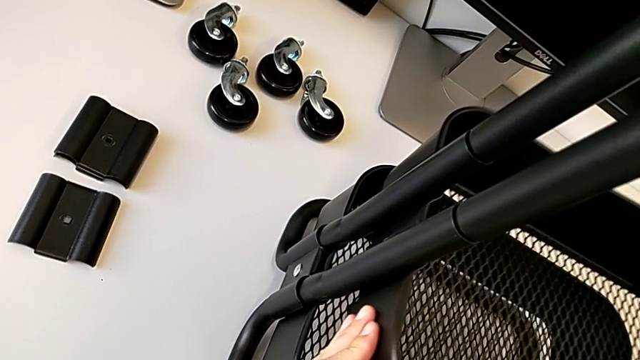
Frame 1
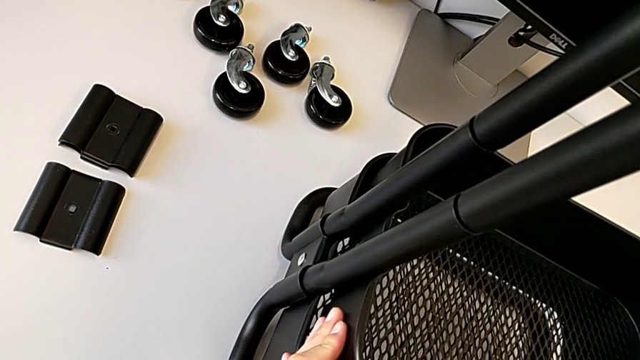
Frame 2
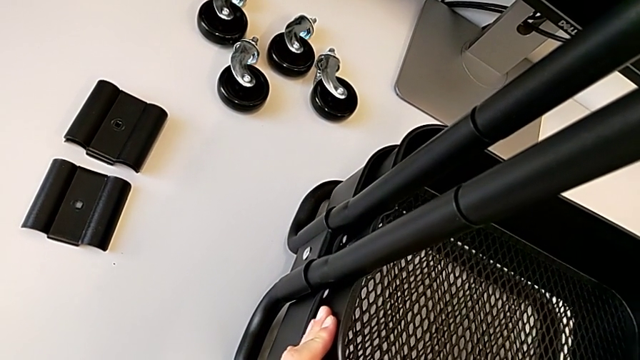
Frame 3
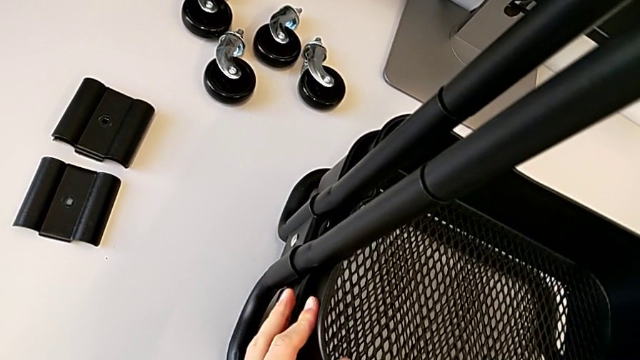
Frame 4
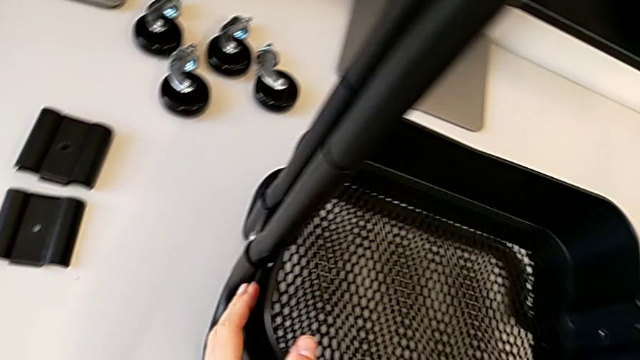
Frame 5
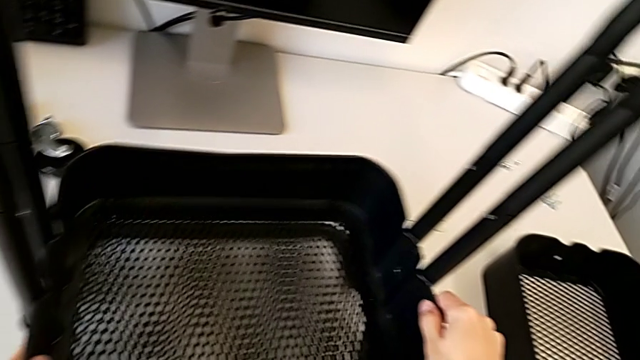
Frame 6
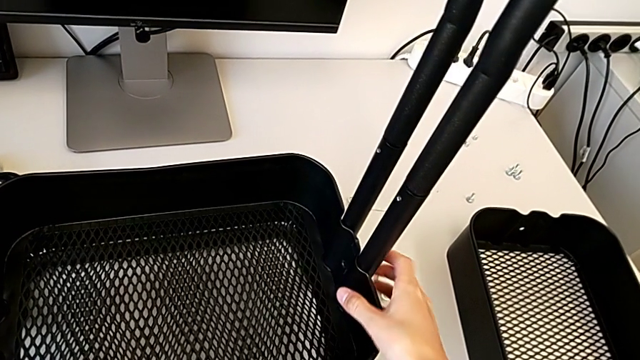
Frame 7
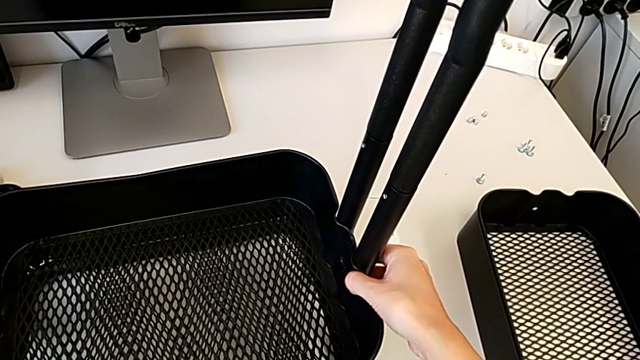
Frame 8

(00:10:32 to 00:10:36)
The camera wearer is placing the middle tray on top of the bottom tray. They keep aligning the middle grid tray.

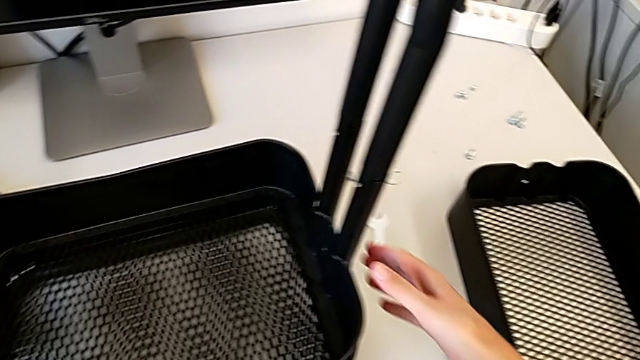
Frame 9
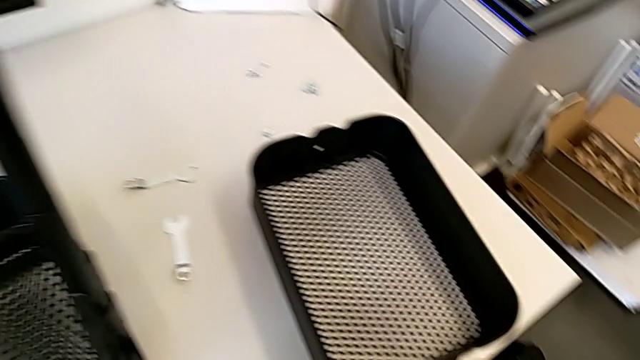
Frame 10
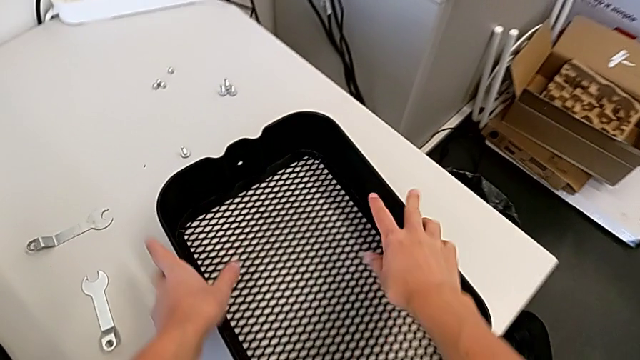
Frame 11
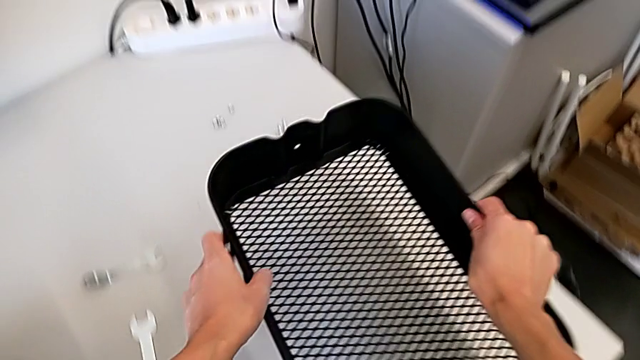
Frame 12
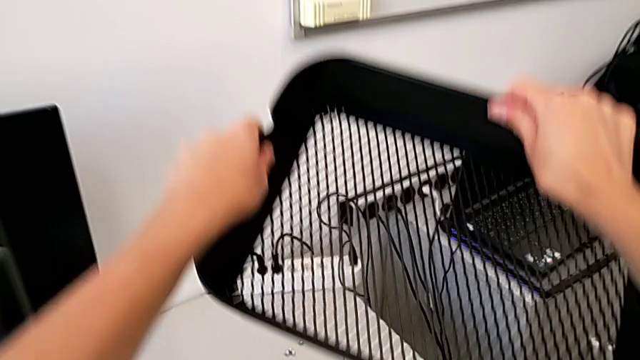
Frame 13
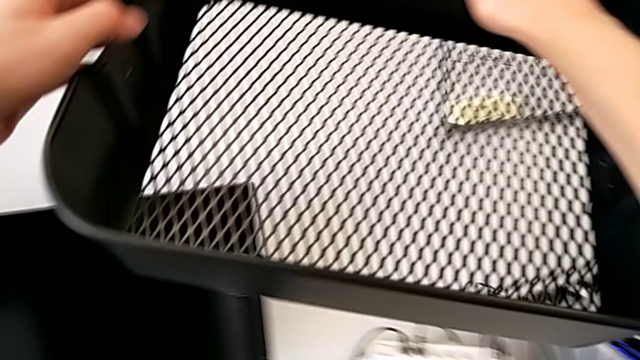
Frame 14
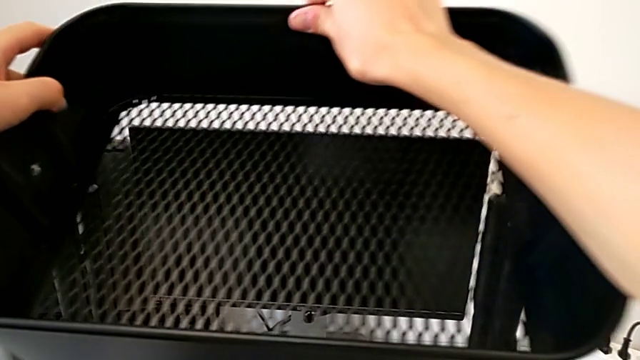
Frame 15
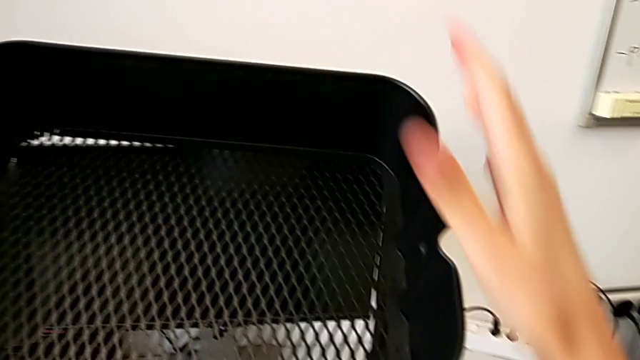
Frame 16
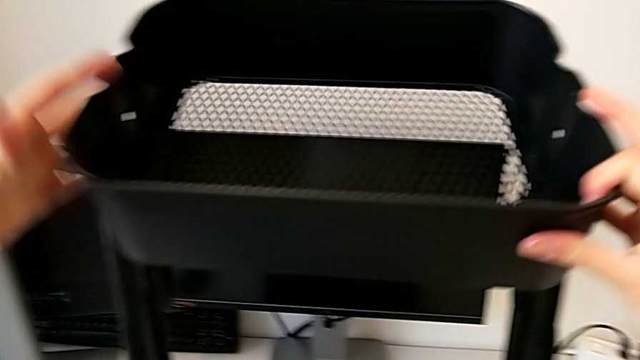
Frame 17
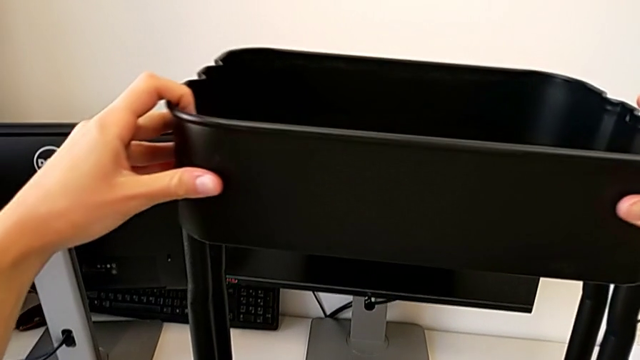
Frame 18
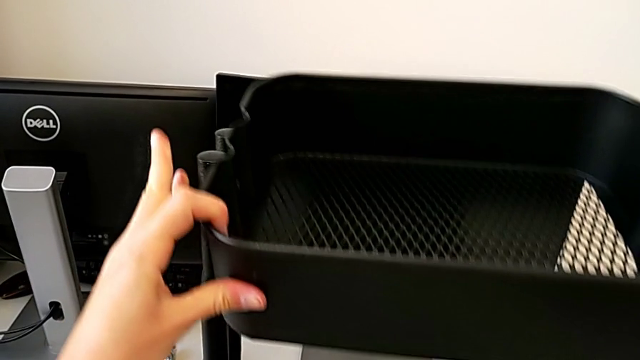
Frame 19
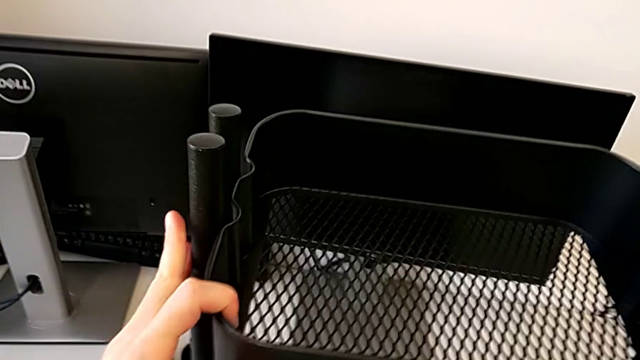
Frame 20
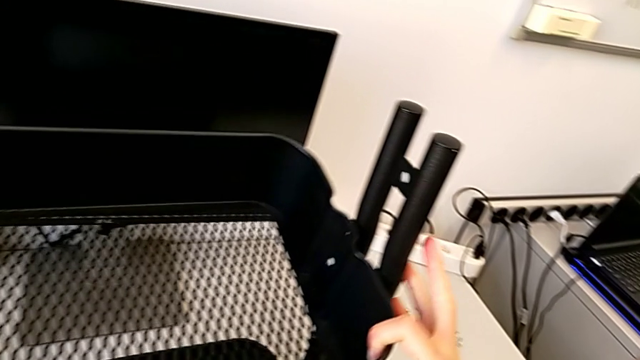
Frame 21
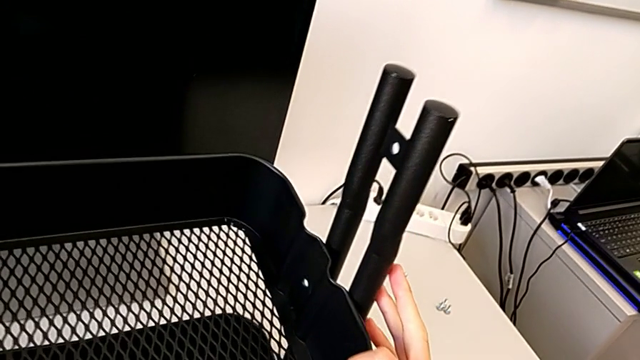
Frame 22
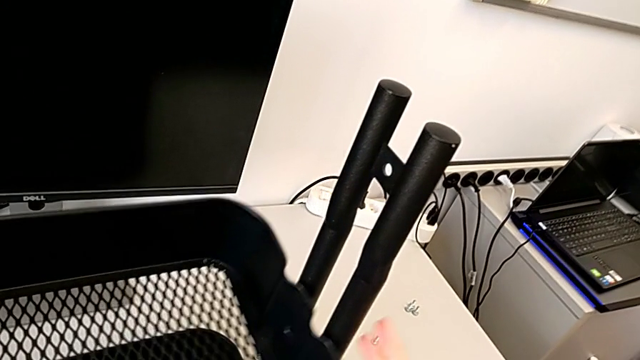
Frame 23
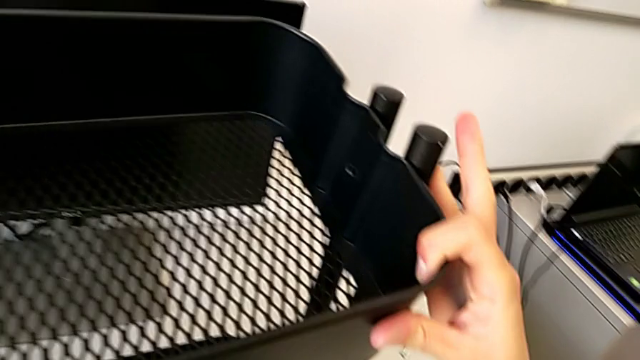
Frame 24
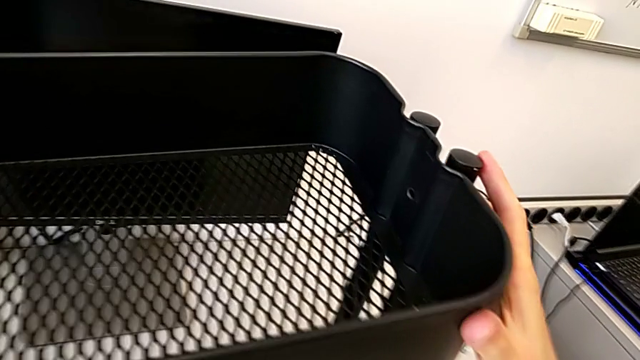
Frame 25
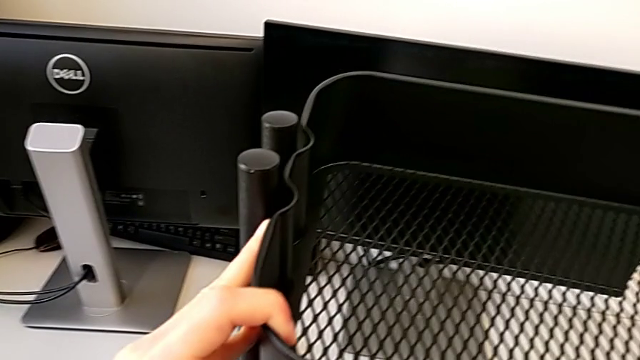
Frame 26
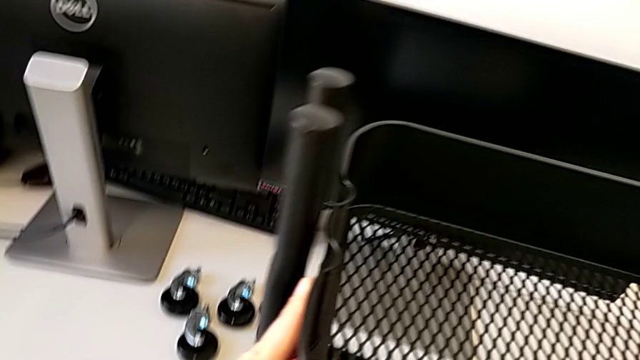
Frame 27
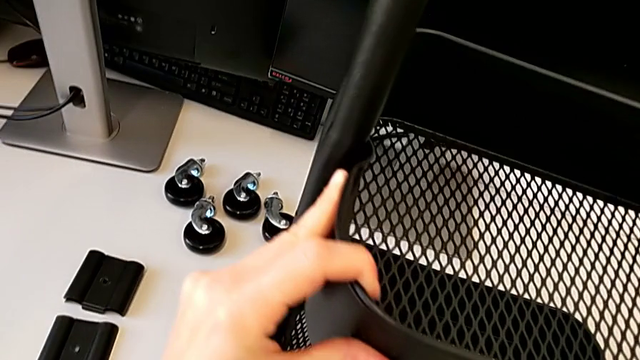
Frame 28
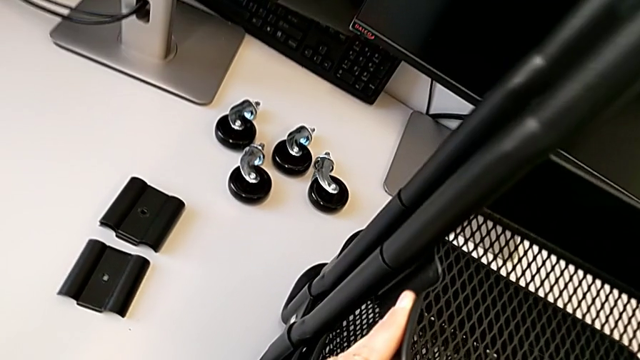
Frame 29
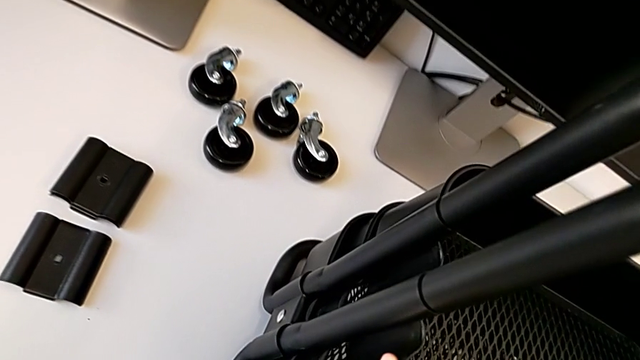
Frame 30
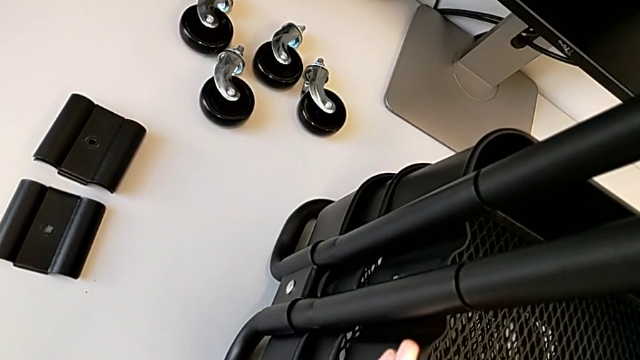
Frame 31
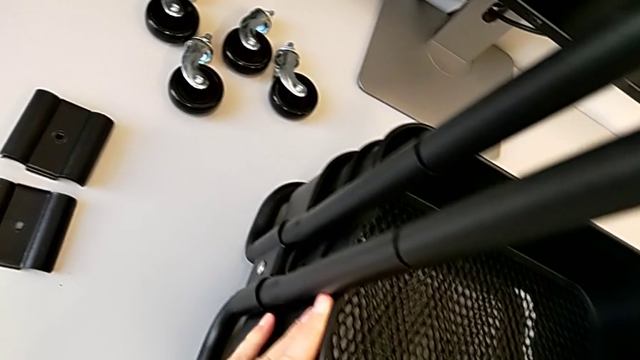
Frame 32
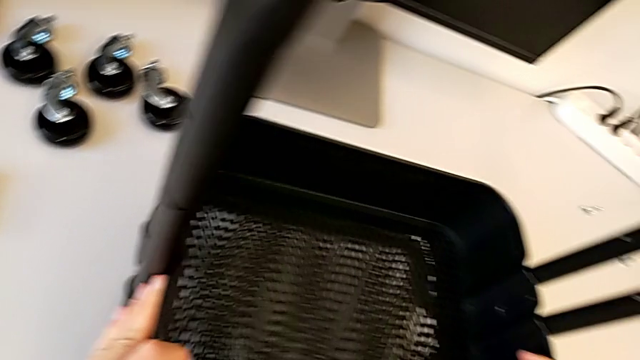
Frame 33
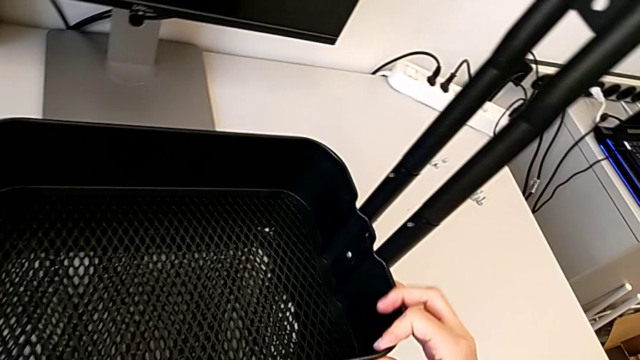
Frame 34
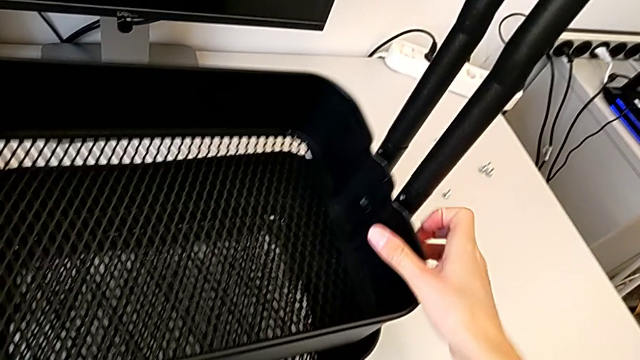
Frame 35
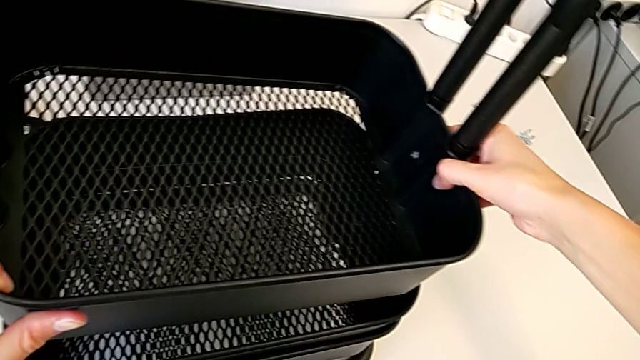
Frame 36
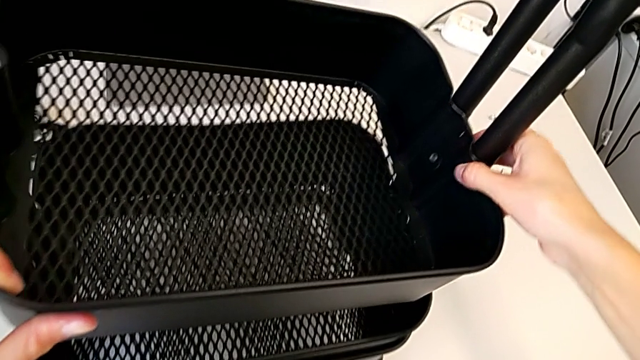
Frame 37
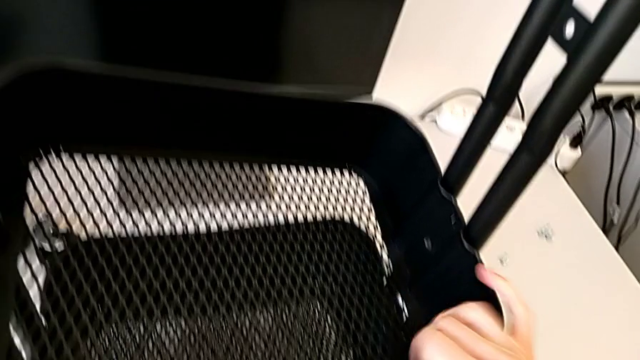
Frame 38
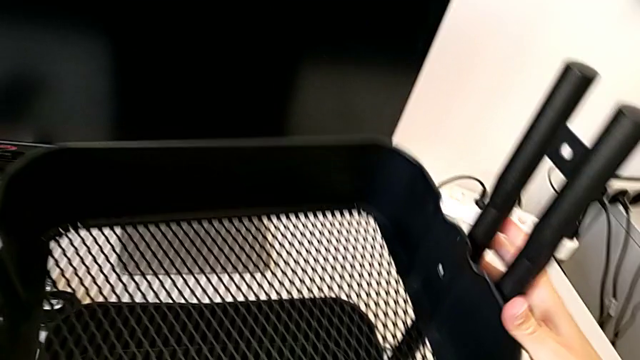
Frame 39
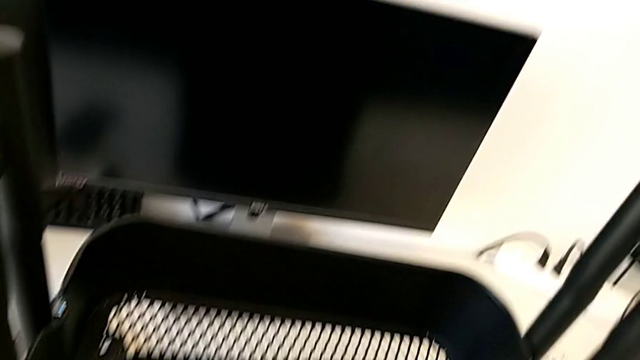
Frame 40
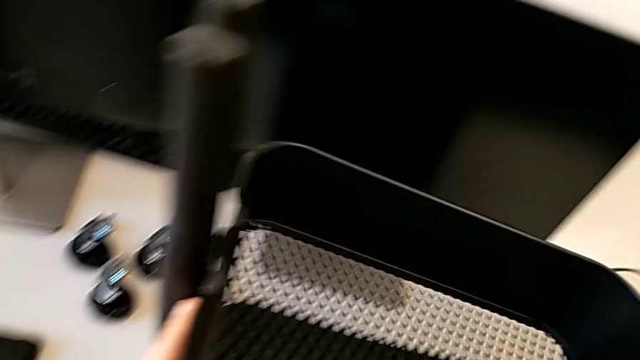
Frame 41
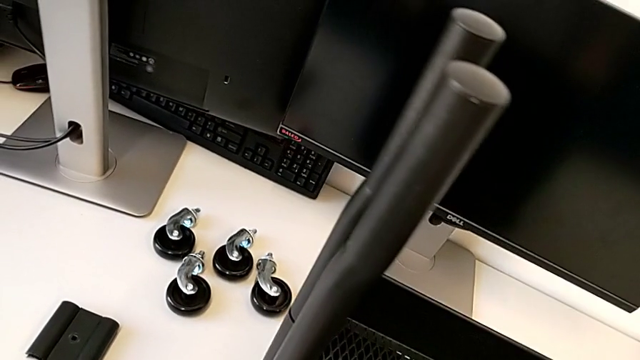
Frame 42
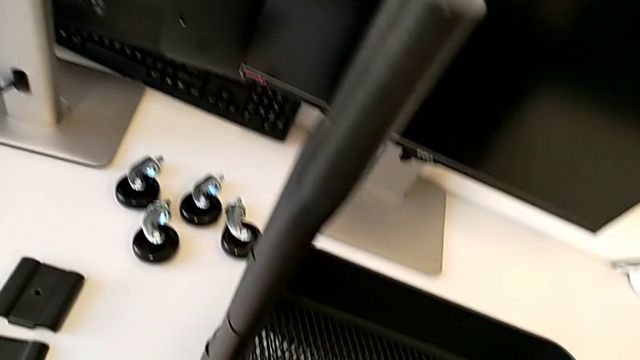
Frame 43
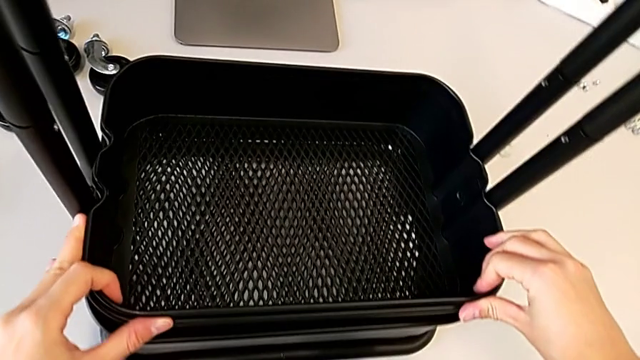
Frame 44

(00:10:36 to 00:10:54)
The camera wearer is assembling the middle and top trays. They grab the top grid tray, wrongly insert it and align it.
